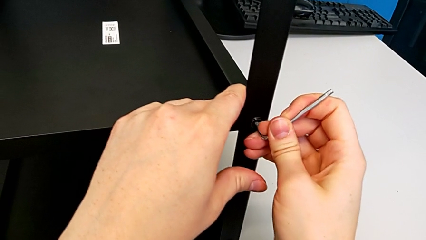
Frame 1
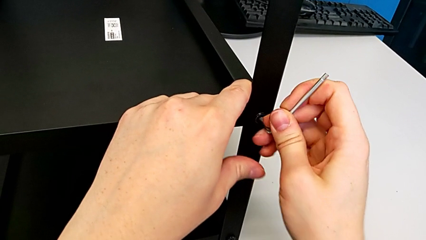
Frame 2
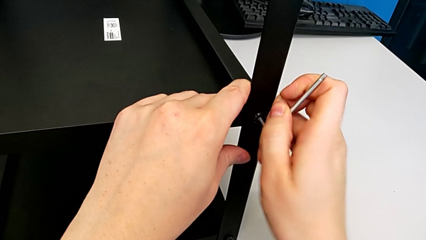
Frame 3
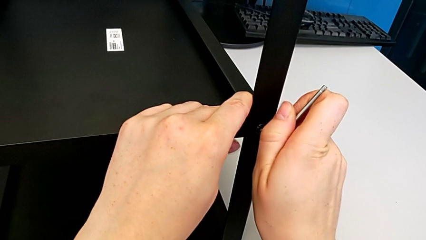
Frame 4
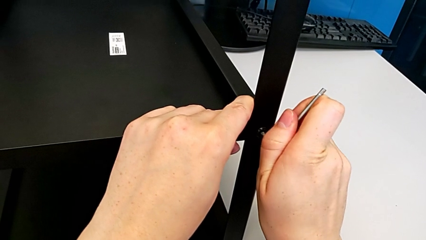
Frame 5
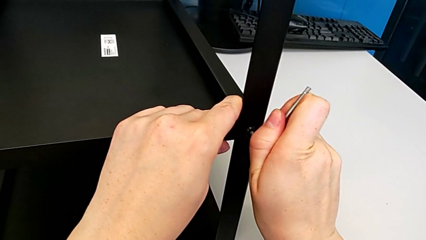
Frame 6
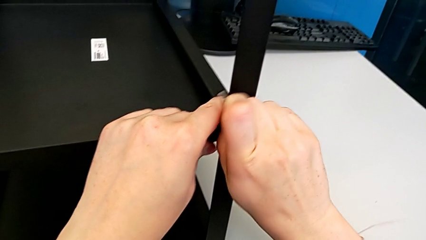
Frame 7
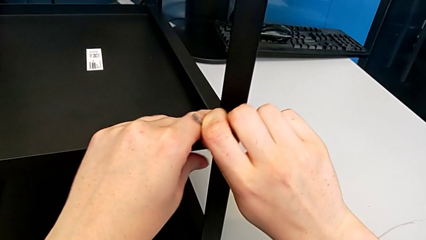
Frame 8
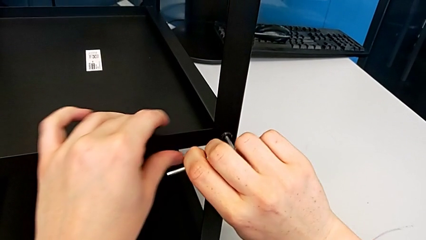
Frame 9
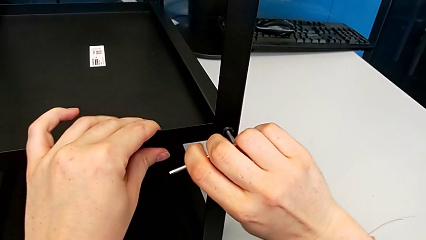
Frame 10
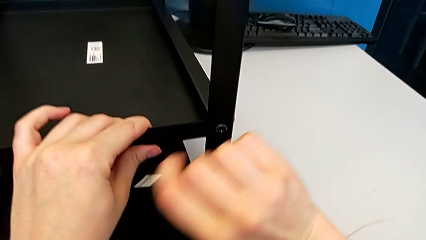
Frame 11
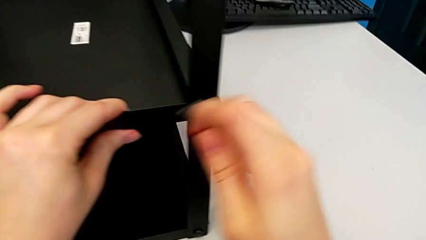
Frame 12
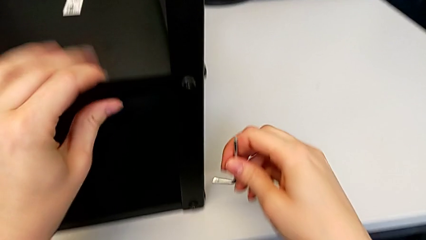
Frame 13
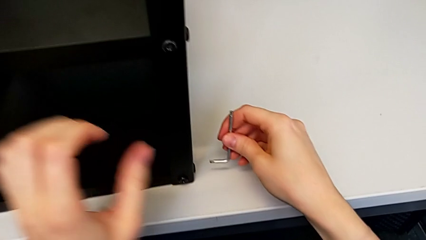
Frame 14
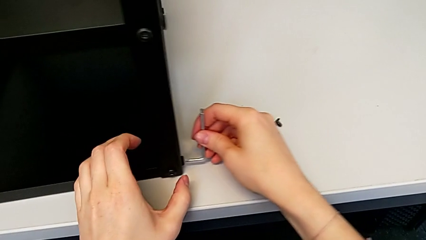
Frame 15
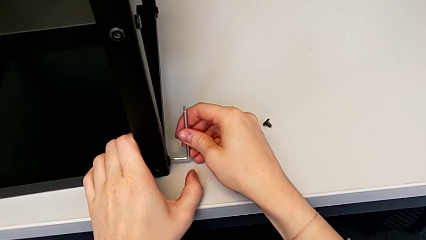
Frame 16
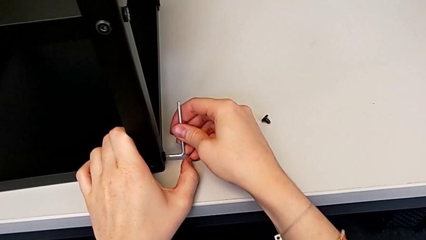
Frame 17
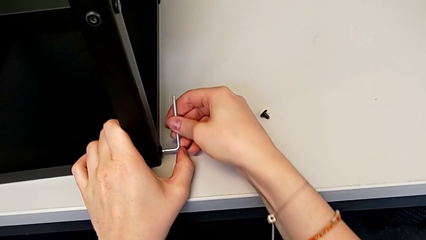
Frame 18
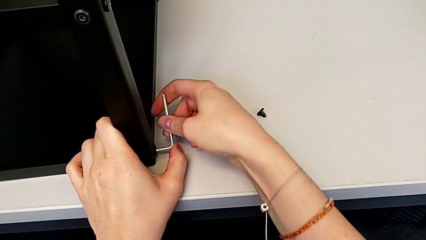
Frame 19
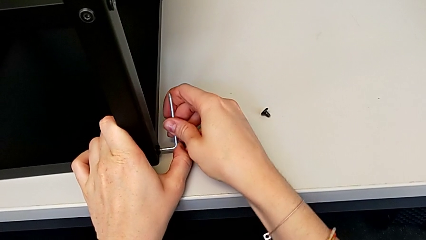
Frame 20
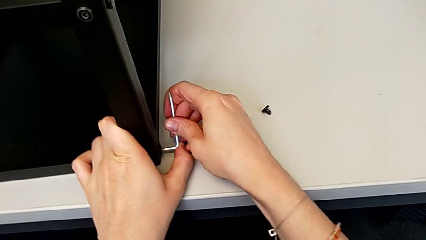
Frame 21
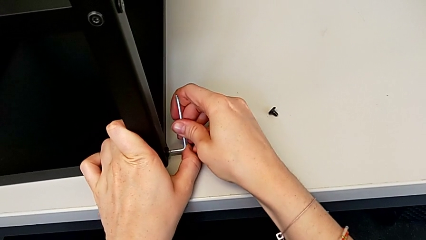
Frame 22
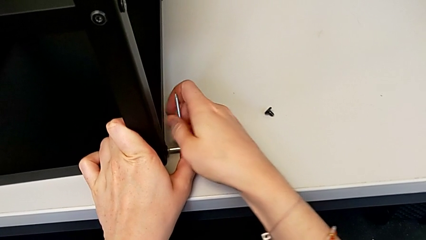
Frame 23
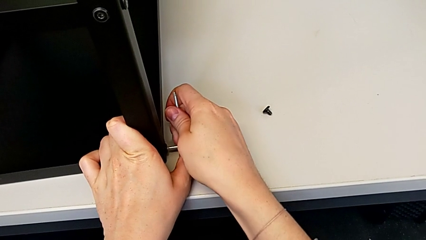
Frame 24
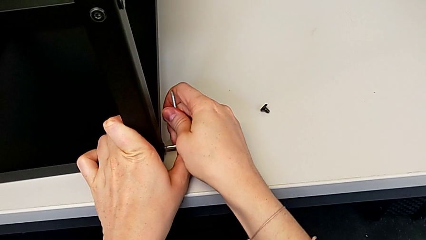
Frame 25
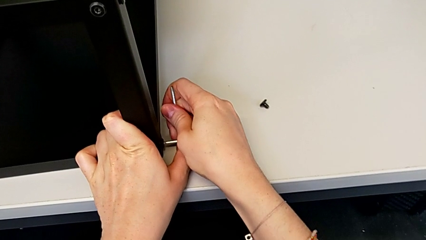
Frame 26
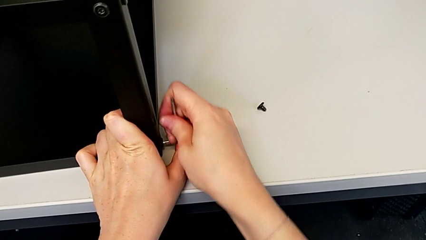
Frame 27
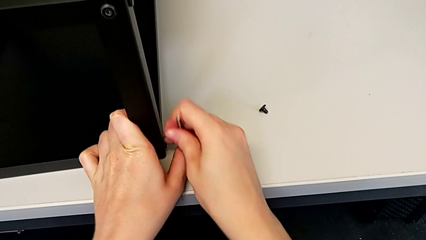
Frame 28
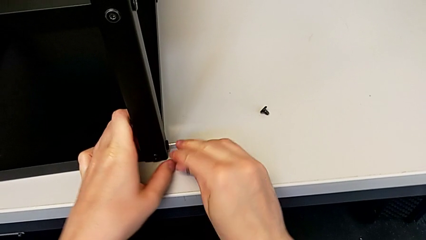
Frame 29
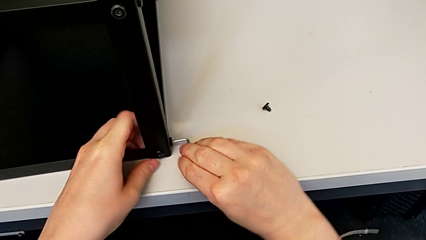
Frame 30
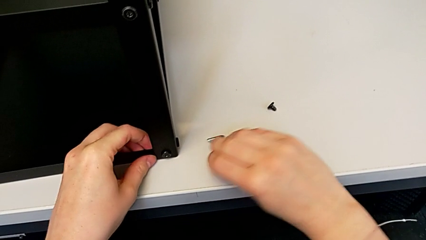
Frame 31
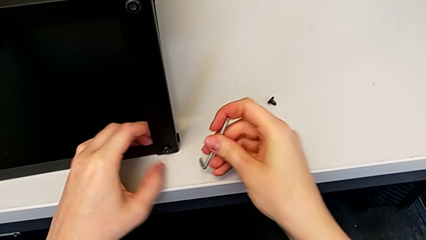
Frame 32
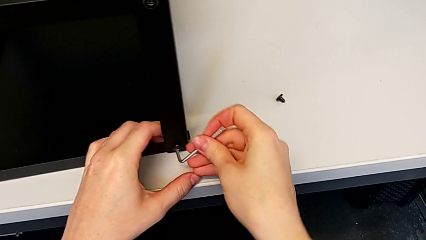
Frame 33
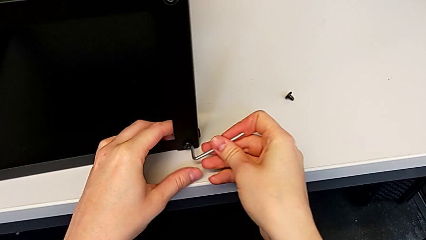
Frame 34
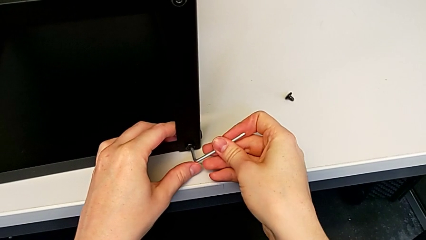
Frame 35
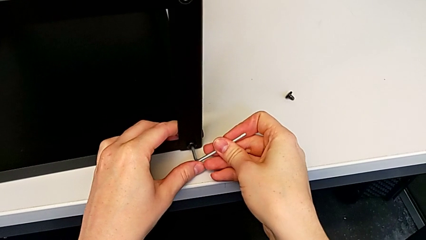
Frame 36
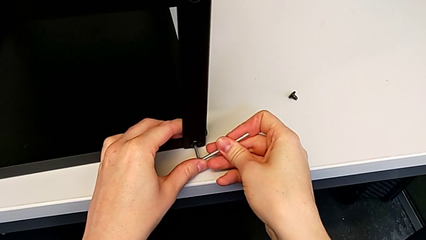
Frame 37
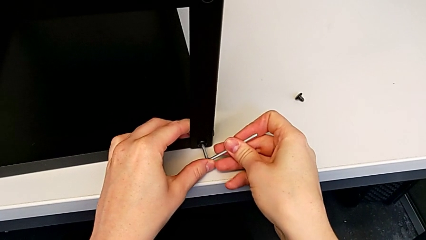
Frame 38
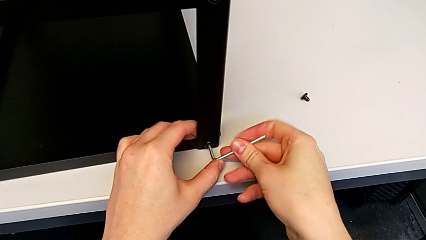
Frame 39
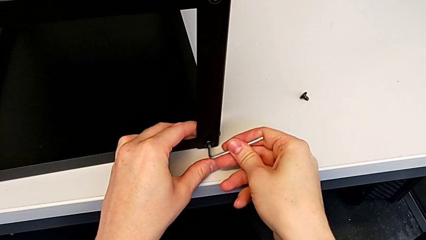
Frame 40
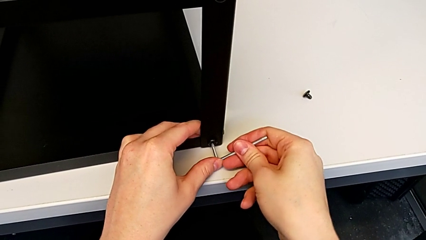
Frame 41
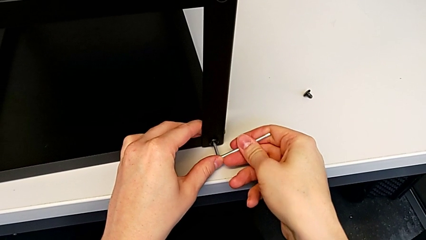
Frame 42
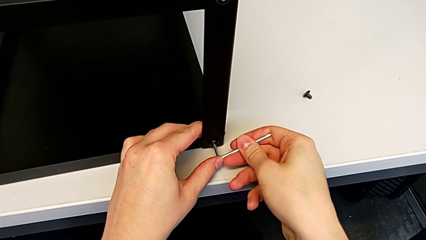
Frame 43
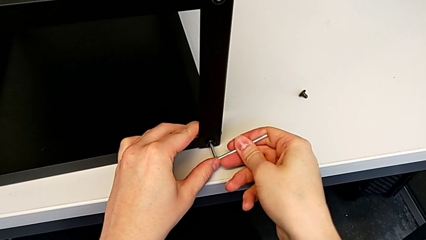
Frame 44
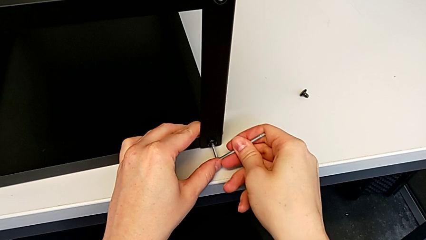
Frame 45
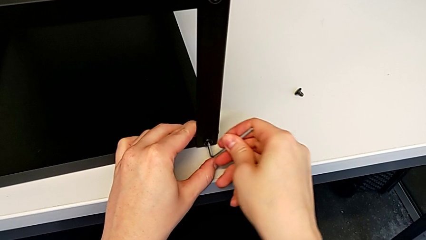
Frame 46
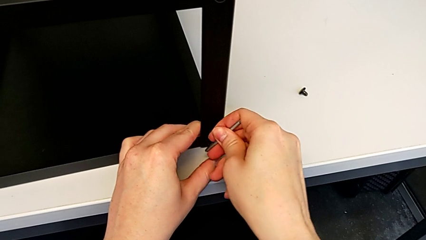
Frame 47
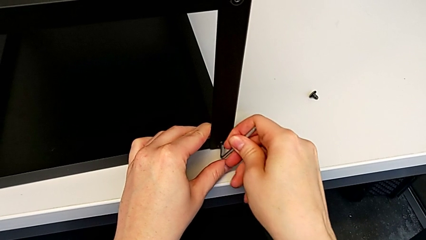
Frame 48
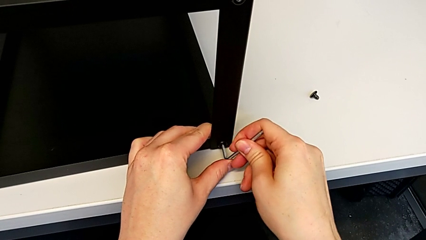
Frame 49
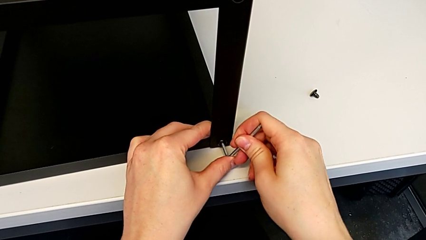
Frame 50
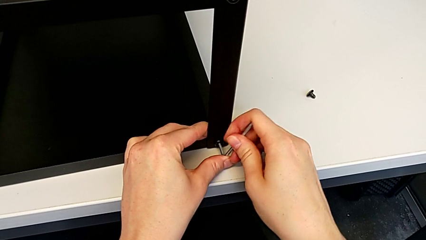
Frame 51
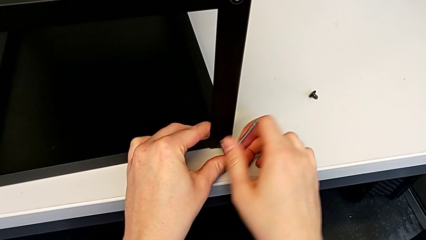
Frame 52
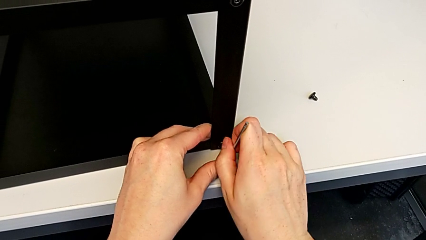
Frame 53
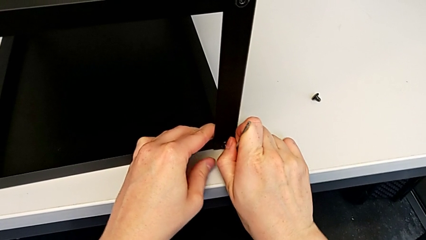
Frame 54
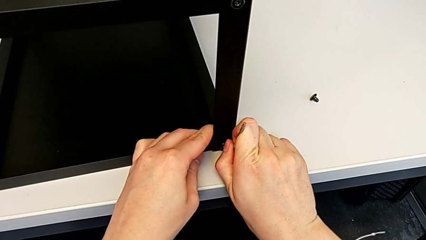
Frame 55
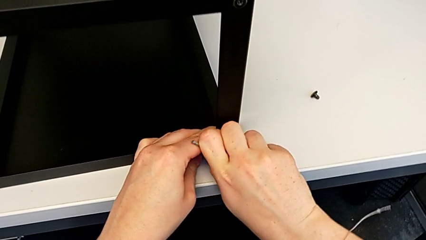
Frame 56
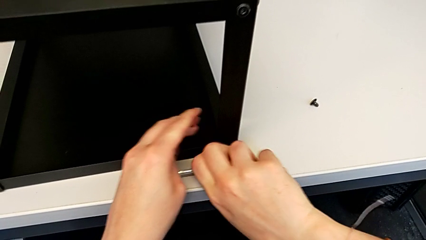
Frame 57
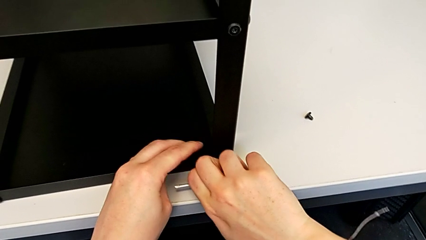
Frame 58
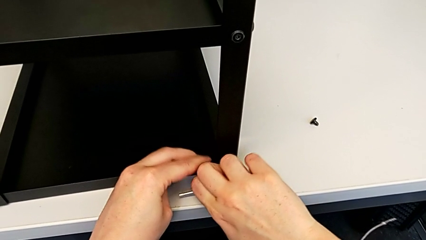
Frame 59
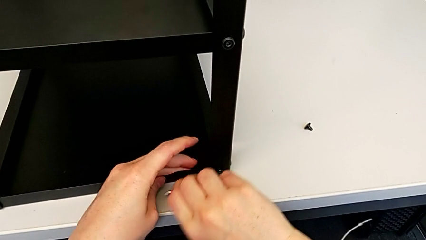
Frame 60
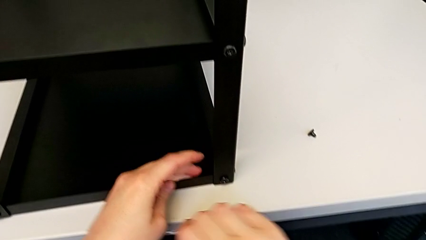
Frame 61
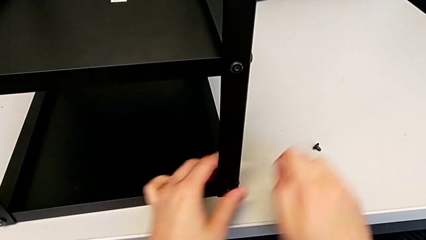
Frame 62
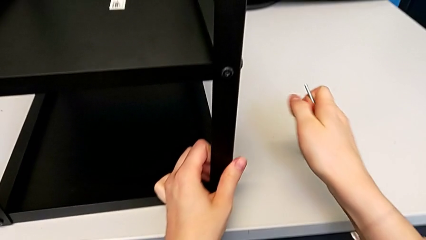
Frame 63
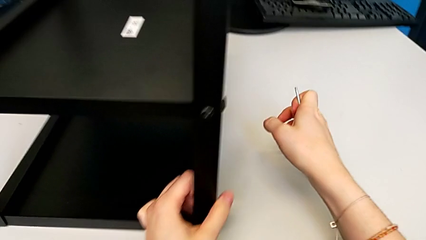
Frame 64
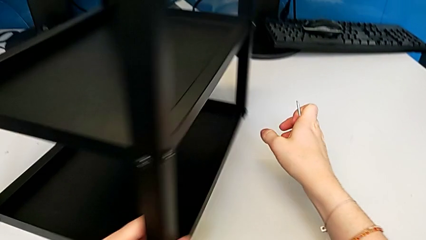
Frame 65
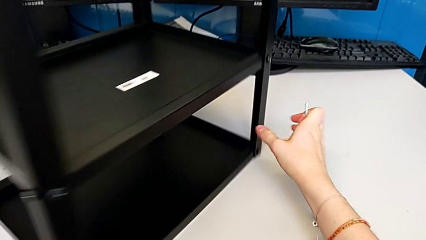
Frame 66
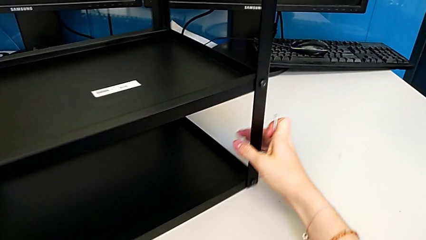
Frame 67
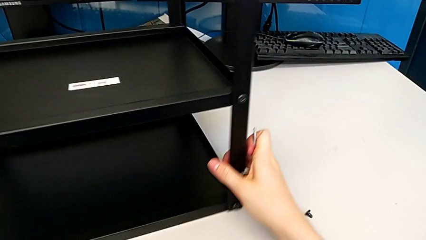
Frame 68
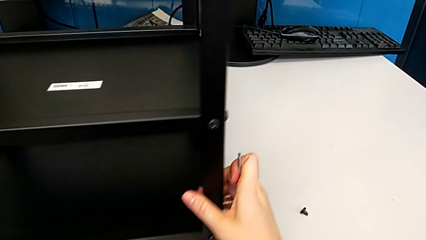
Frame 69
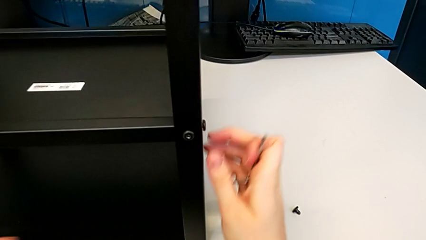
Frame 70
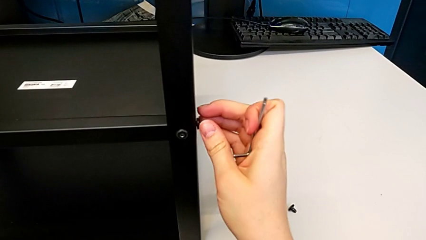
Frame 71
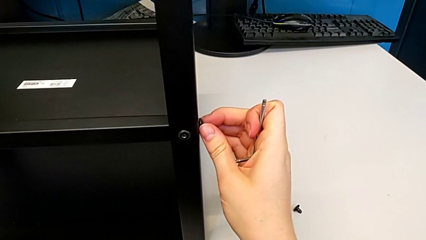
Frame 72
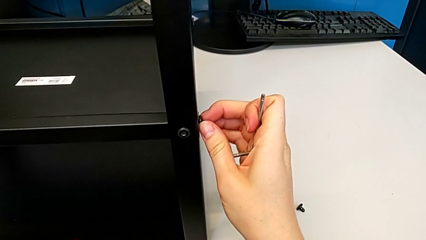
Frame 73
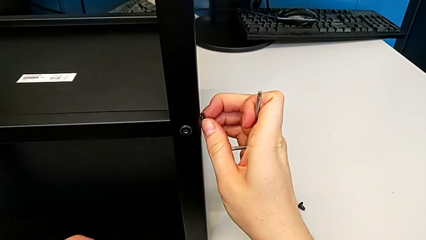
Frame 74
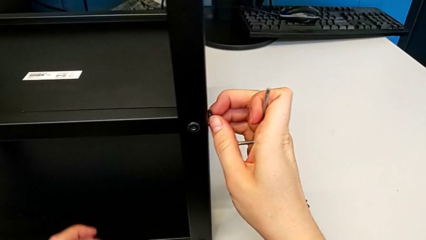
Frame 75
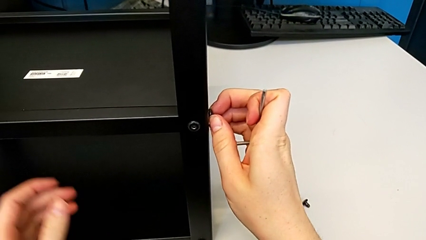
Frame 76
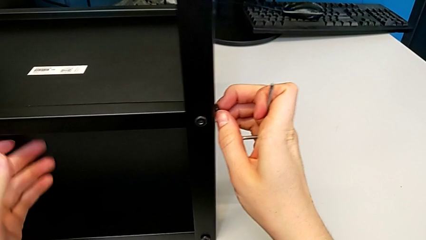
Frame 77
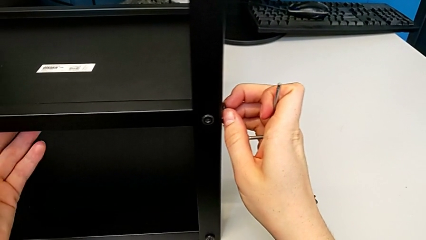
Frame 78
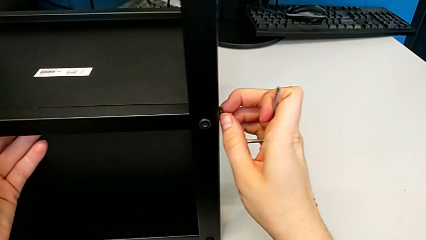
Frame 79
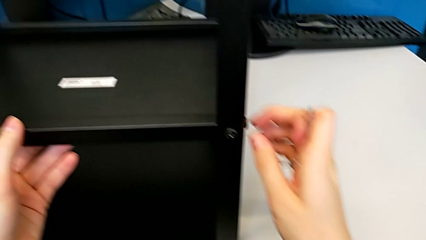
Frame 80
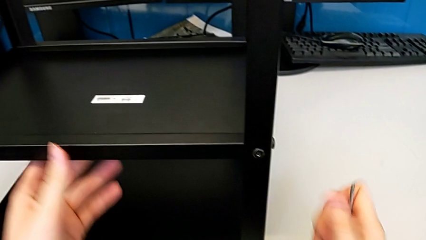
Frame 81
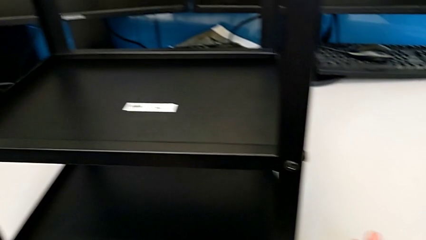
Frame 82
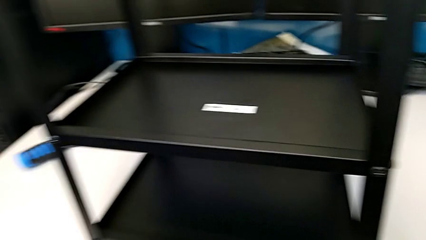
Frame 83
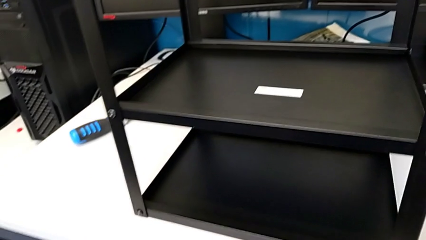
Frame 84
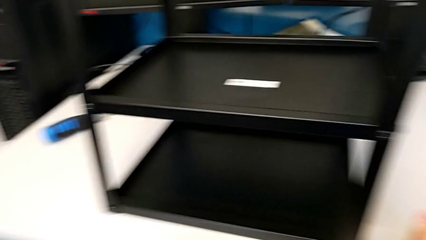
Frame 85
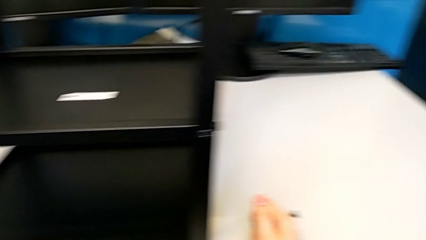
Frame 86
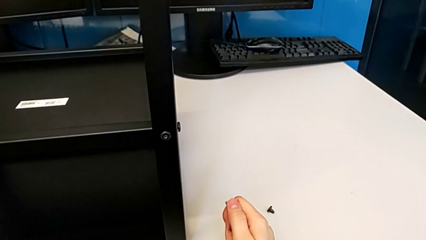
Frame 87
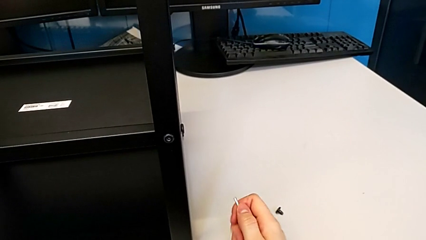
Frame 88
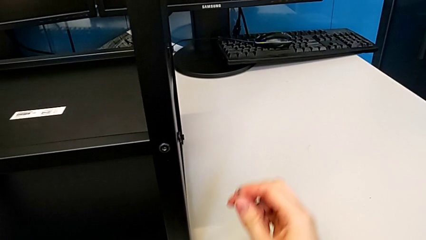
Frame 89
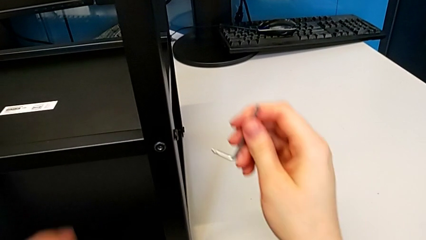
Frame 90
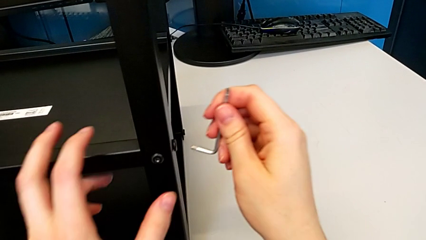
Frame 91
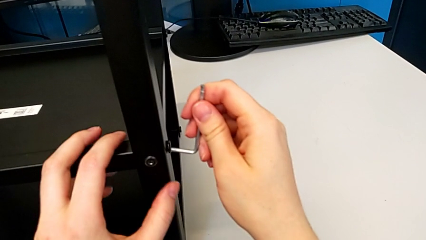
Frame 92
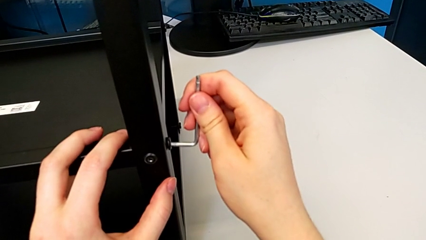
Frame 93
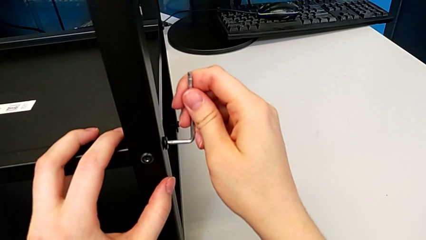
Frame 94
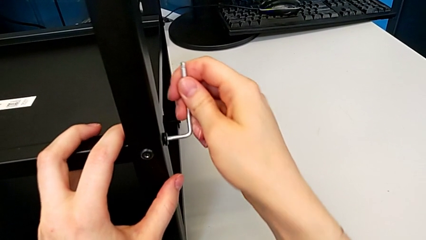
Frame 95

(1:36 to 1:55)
The camera wearer is disassembling the first leg. They unscrew the hex socket head and withdraw the Allen wrench. They insert the Allen wrench, unscrew the hex socket head and withdraw the Allen wrench. They insert the Allen wrench, unscrew the hex socket head, withdraw the Allen wrench and rotate the nightstand. They grab the hex socket head, approach the nightstand and insert the Allen wrench.
